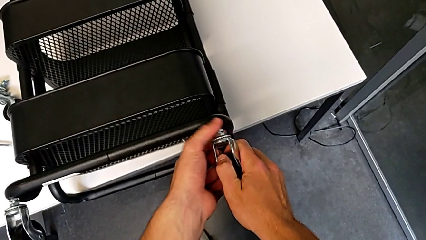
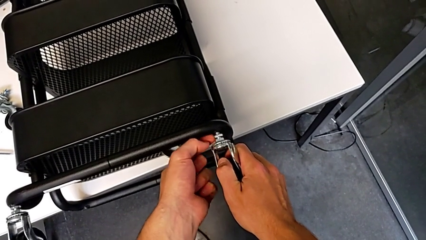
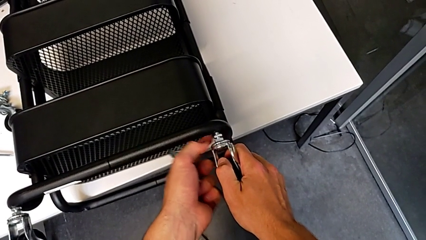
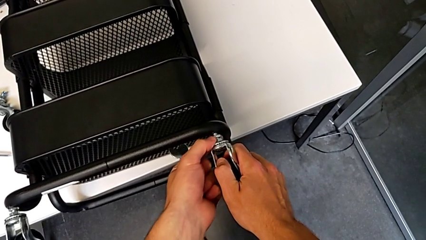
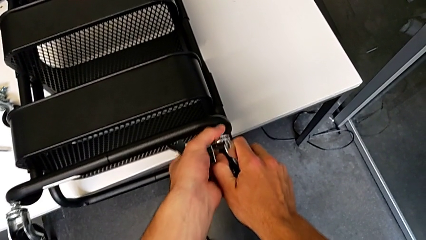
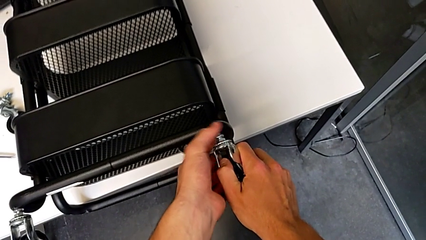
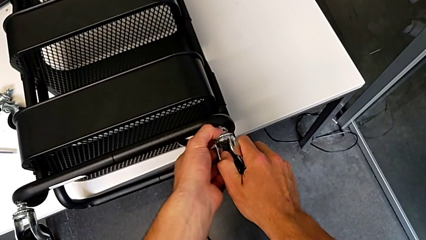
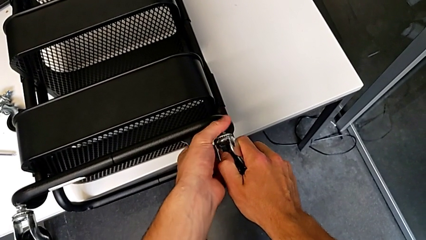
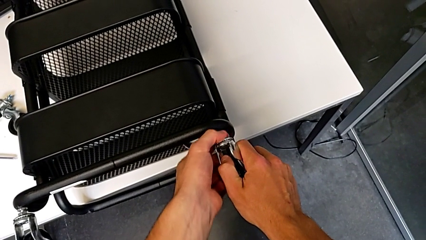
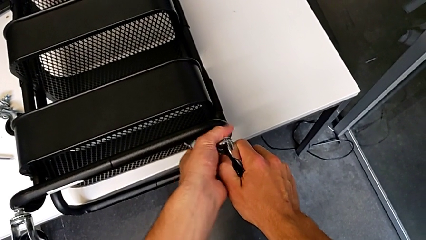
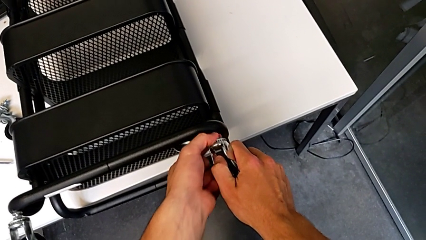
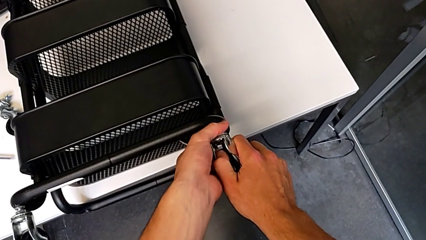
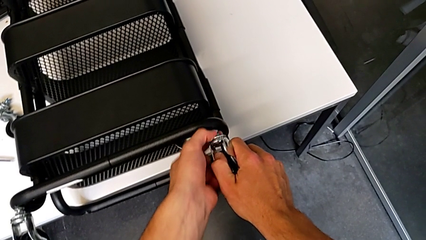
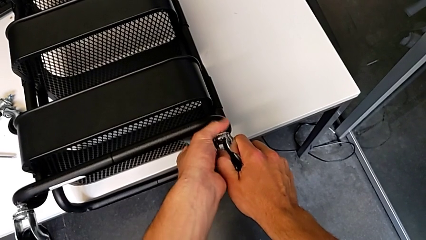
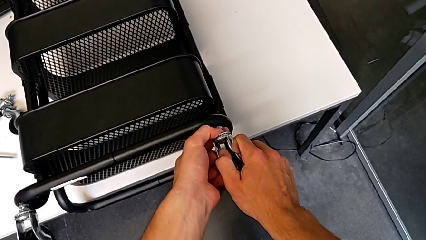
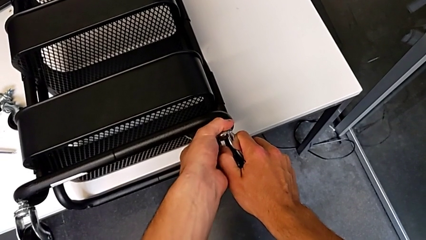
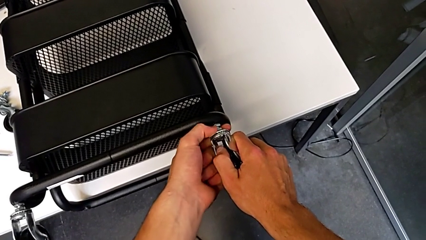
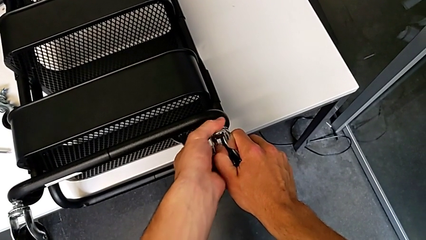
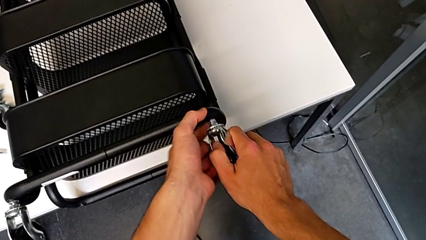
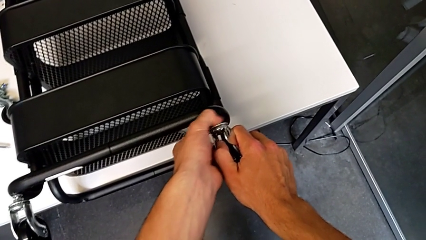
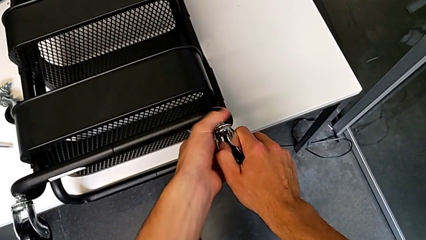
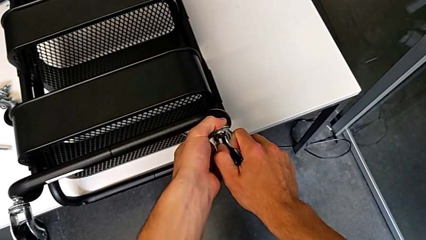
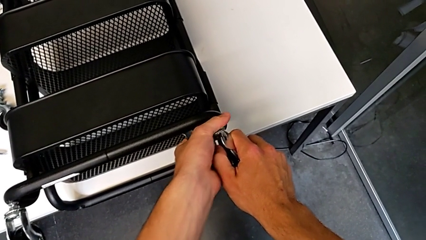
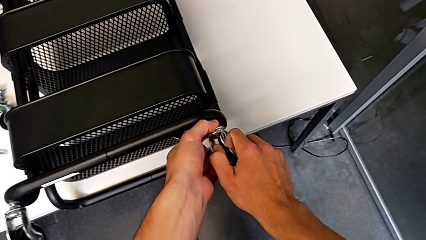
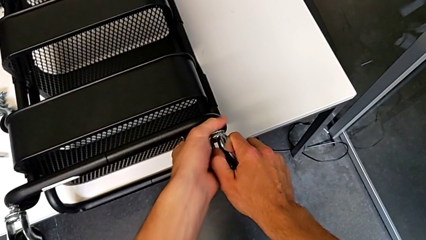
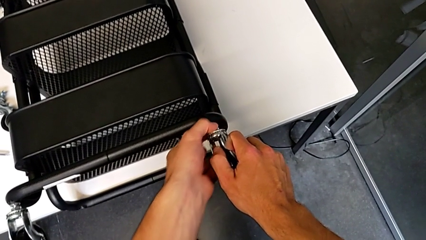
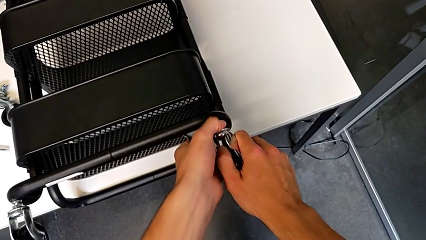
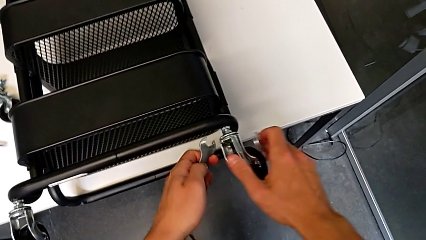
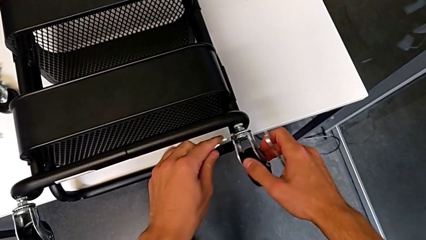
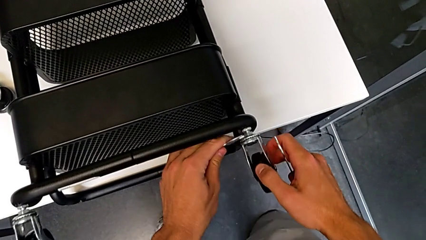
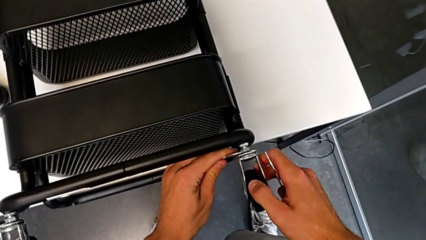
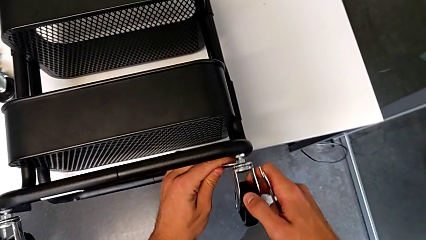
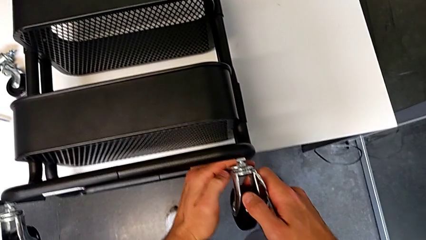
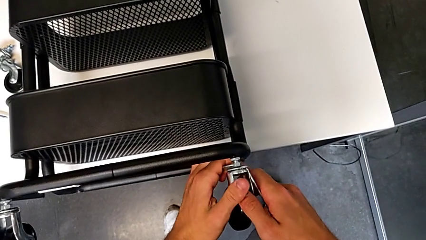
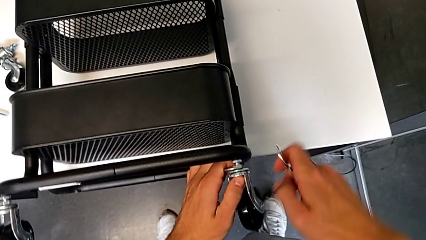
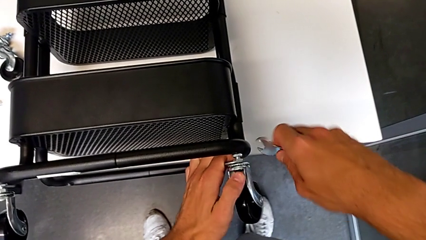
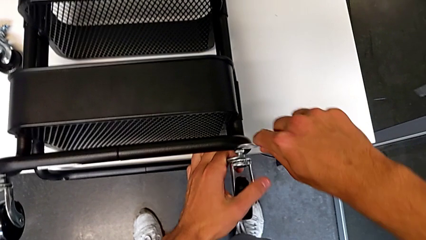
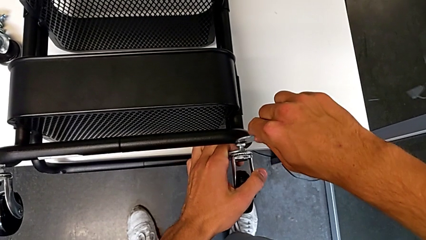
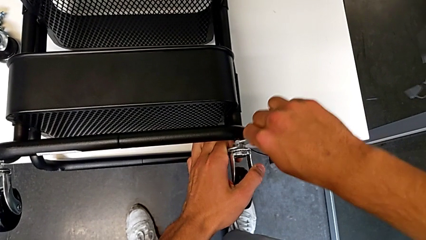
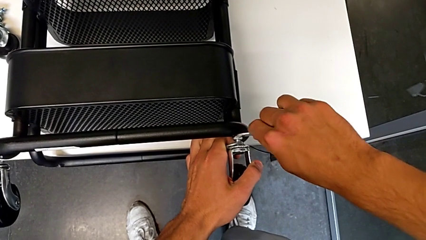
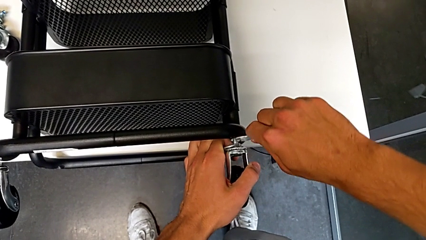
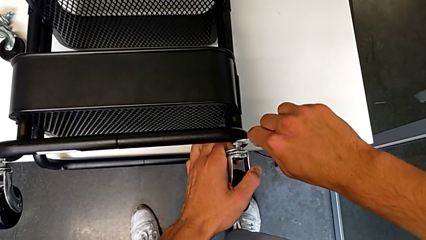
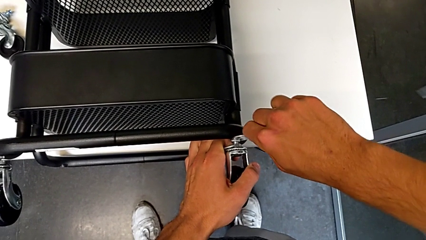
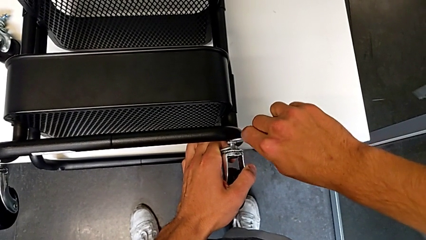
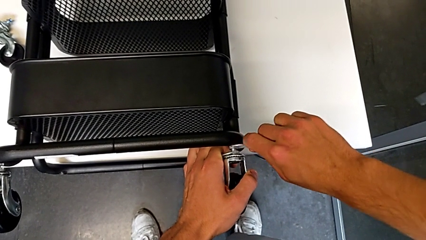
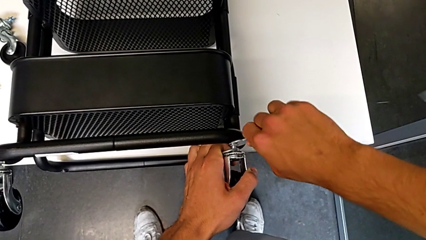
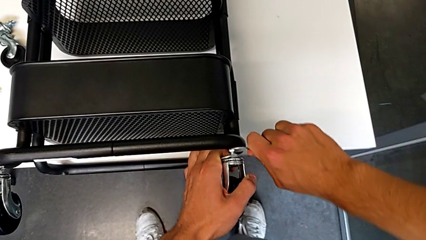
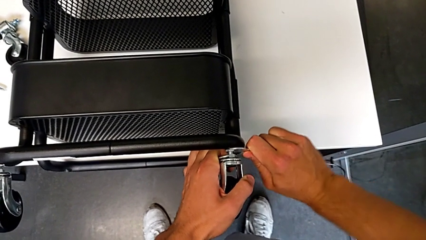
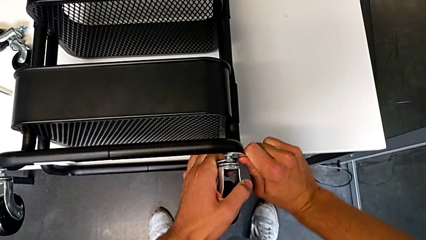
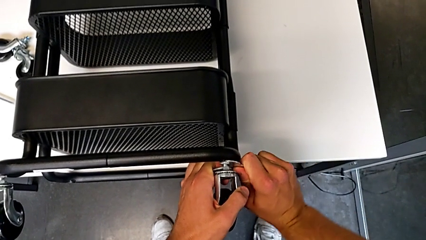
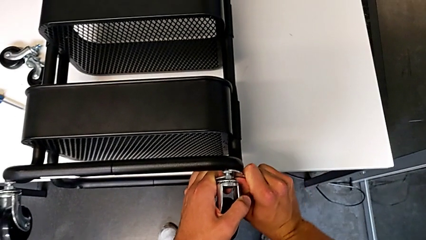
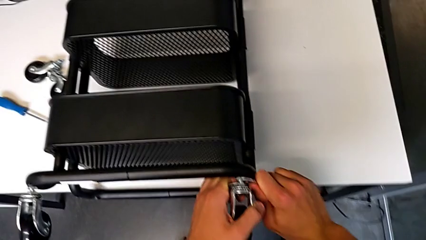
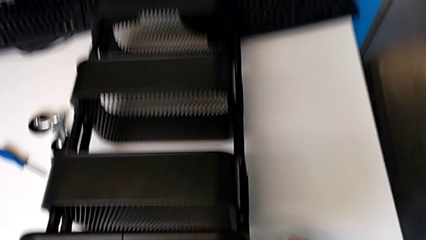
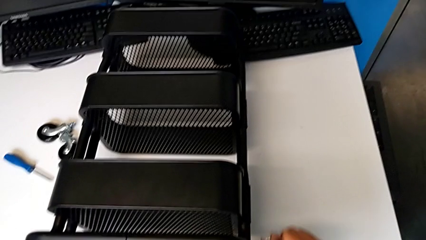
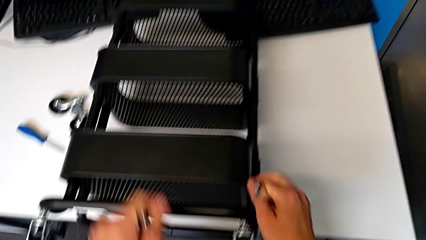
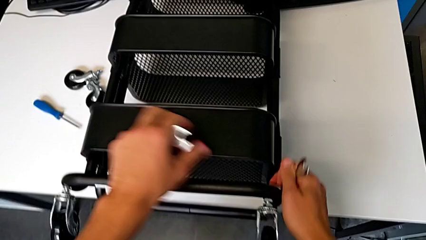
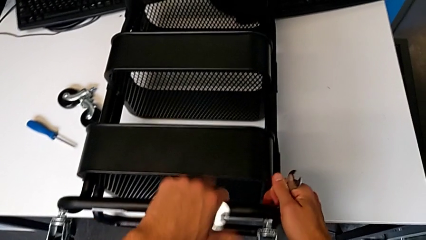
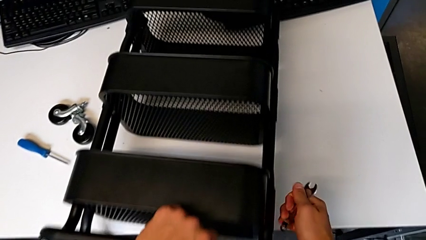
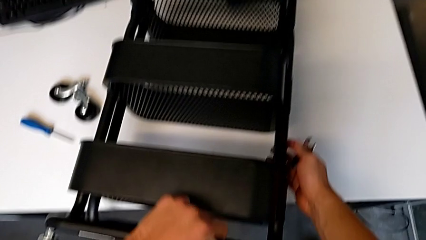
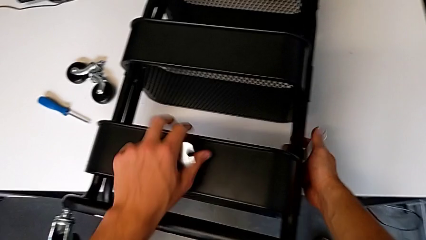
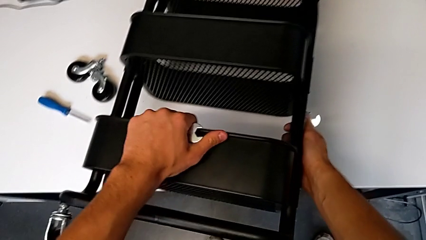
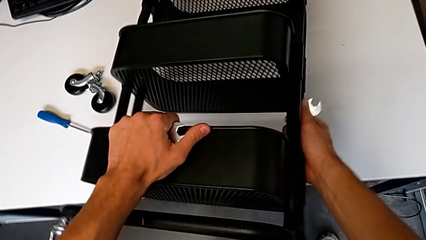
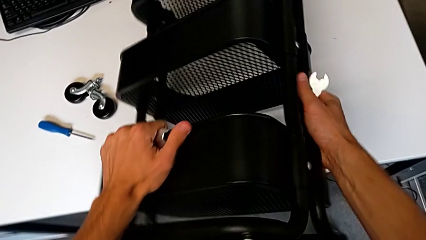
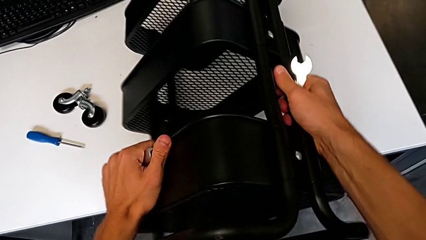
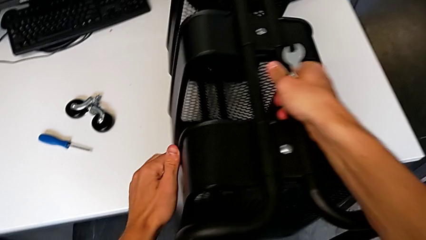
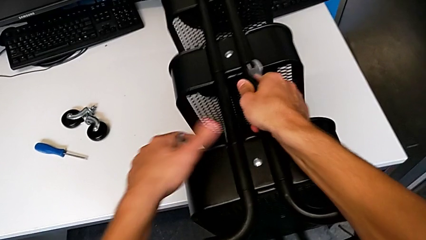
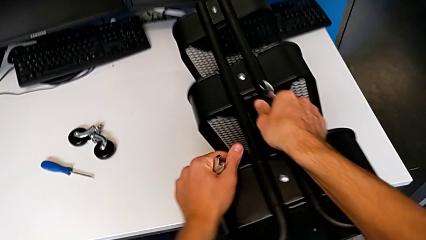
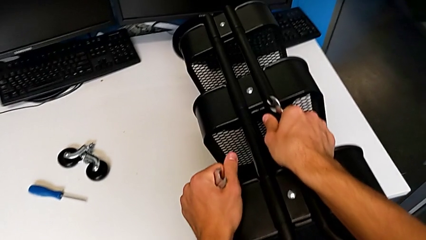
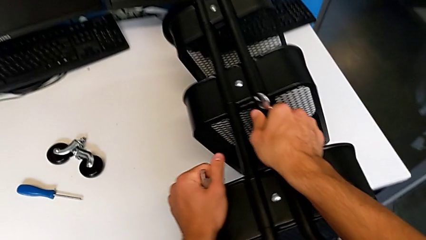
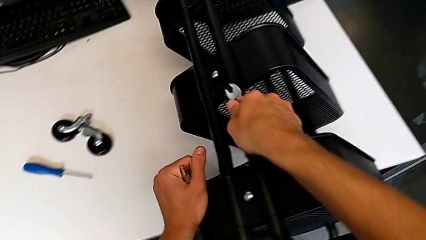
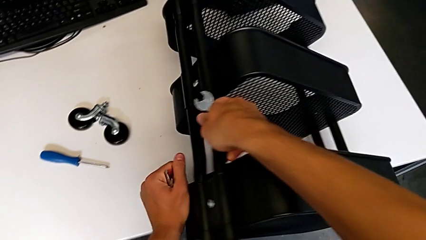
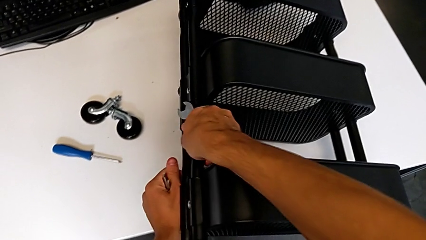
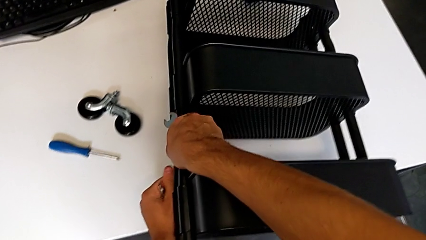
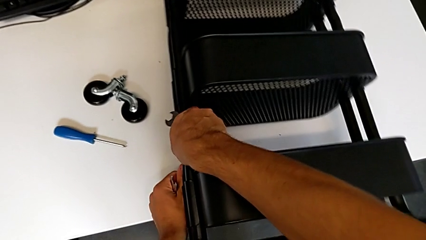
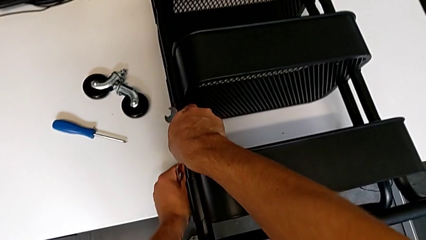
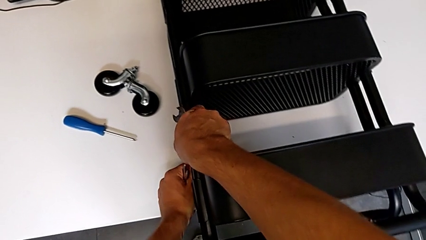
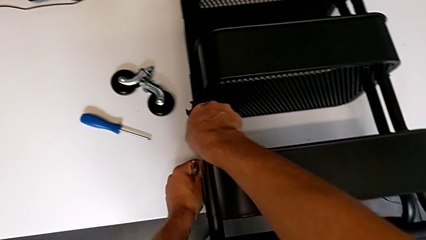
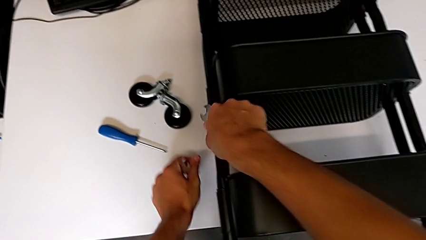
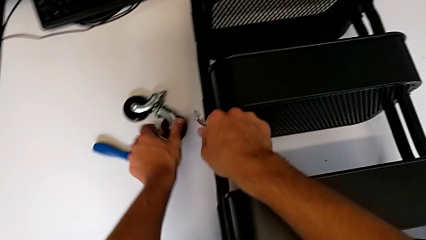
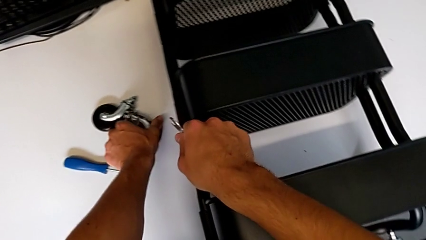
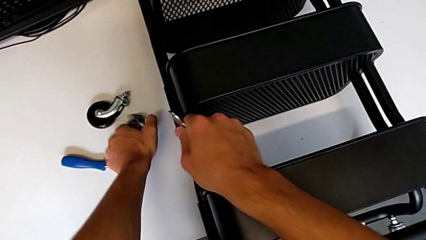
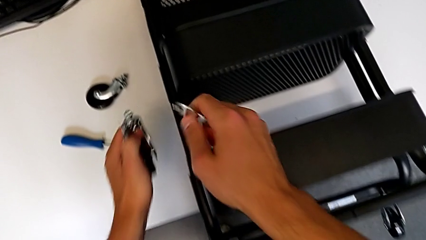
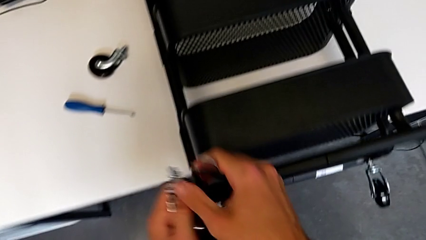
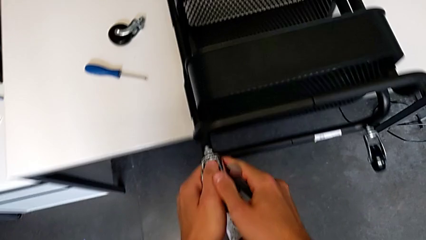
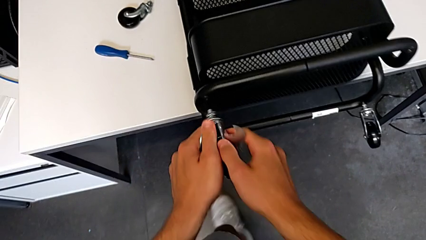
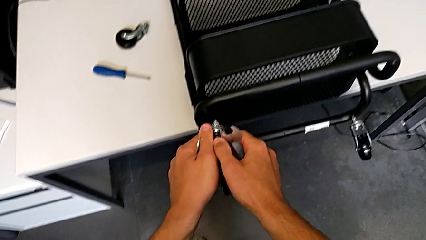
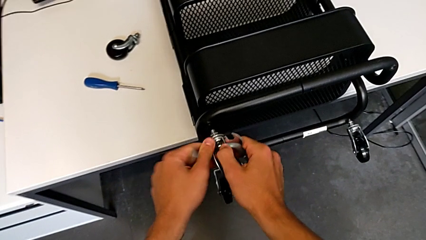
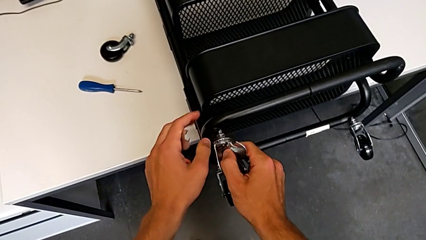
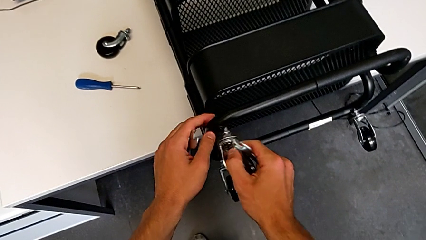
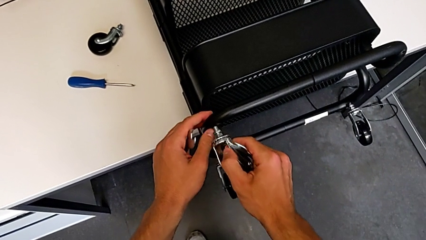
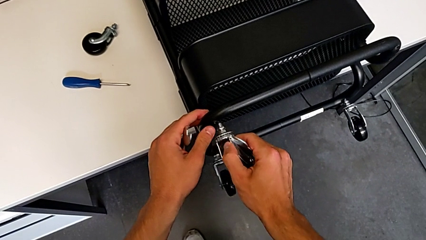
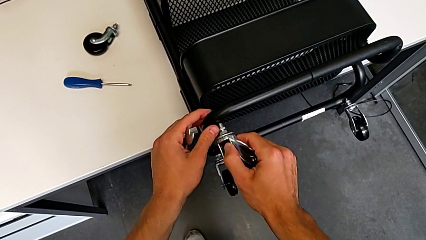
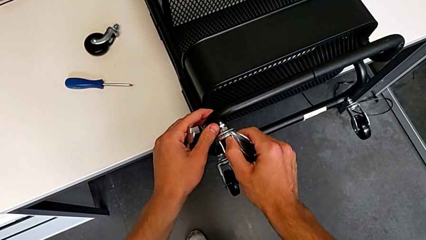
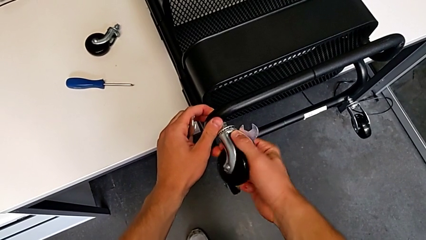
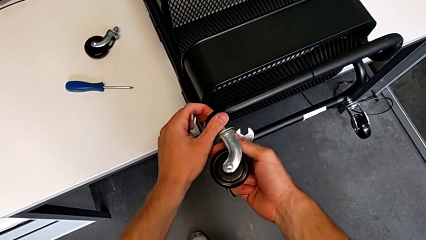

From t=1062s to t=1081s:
The camera wearer is assembling the wheels of the furniture. They screw the wheel, insert the hexagonal wrench twice, screw the wheel, withdraw the hexagonal wrench, slide the utility cart, rotate it, grab the wheel and insert it.
